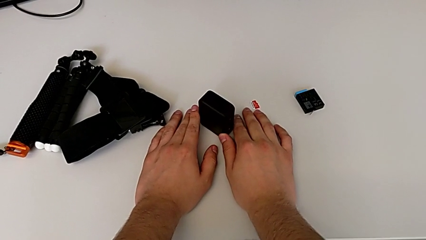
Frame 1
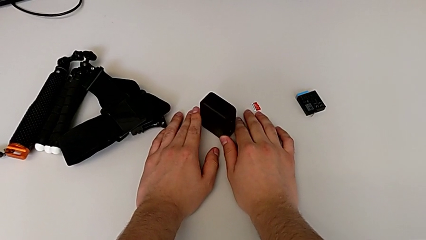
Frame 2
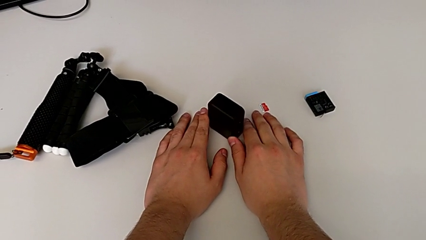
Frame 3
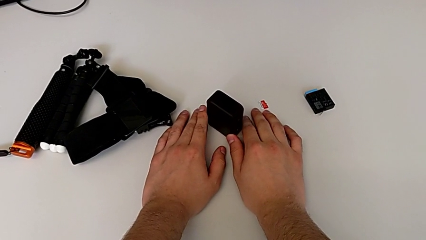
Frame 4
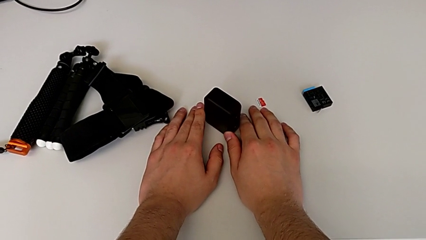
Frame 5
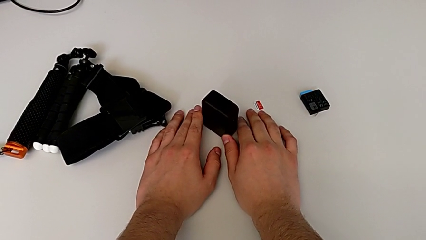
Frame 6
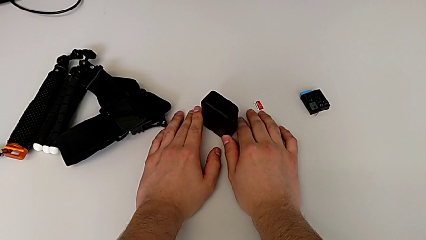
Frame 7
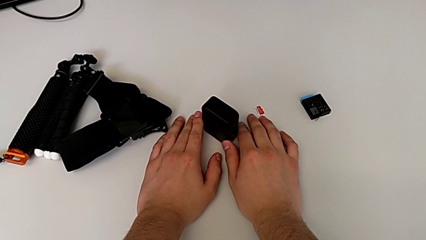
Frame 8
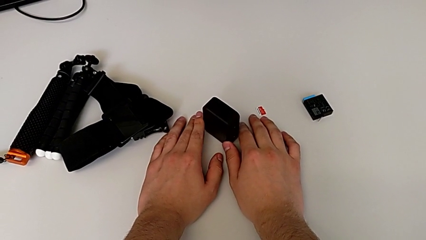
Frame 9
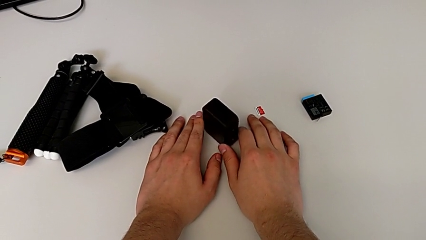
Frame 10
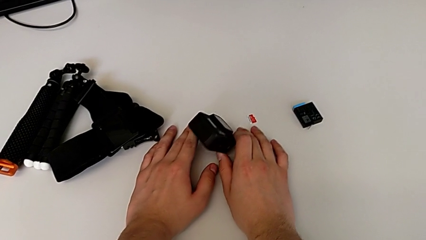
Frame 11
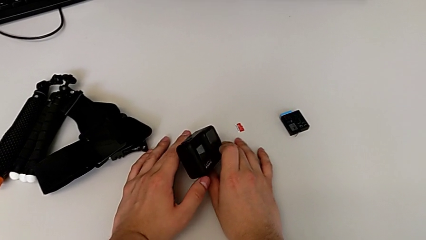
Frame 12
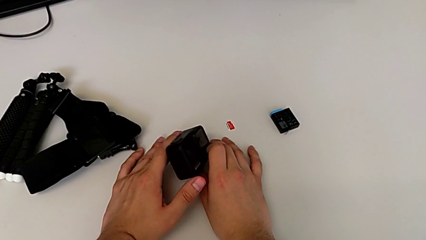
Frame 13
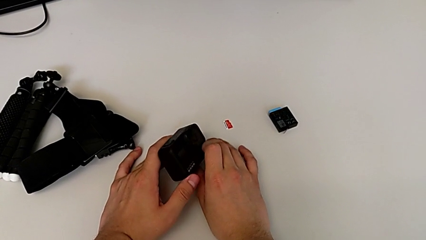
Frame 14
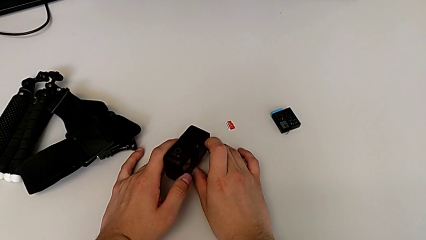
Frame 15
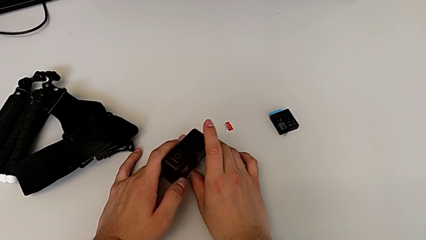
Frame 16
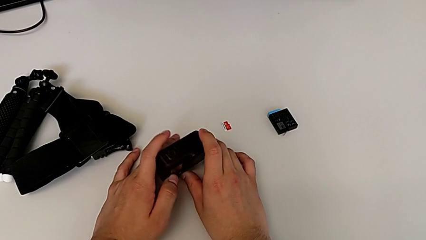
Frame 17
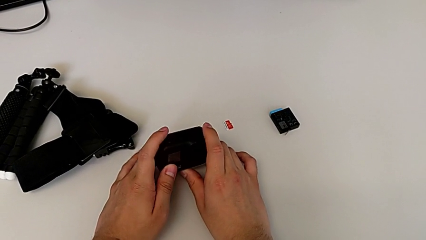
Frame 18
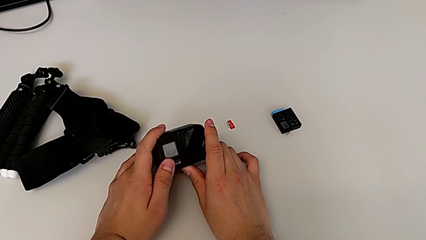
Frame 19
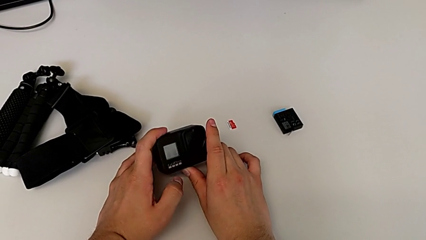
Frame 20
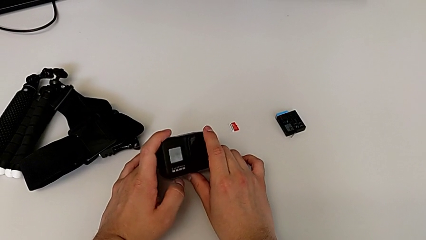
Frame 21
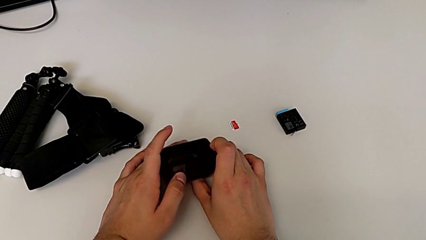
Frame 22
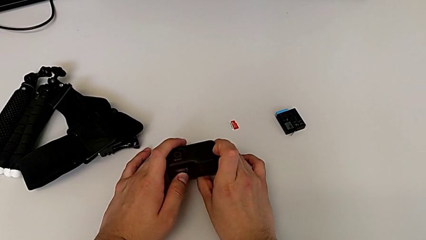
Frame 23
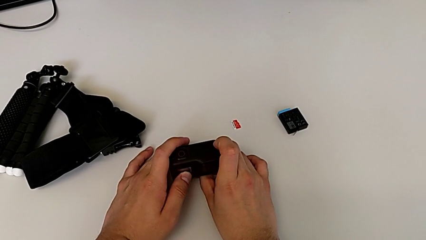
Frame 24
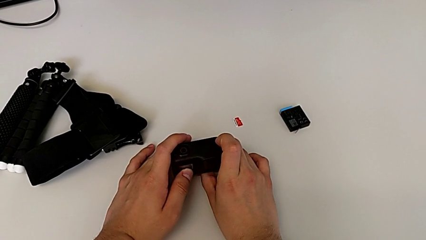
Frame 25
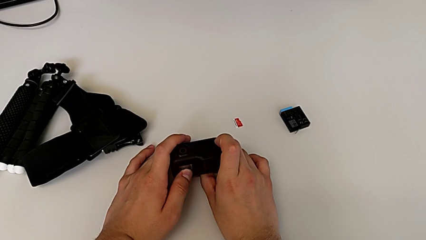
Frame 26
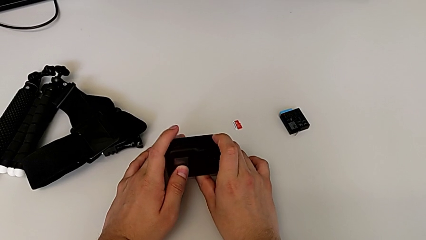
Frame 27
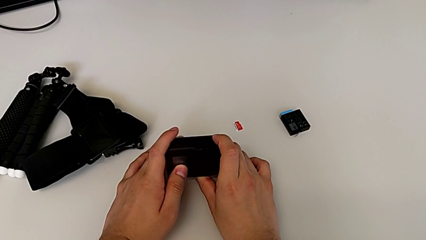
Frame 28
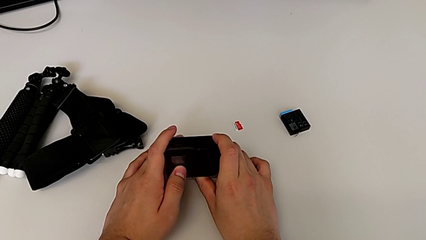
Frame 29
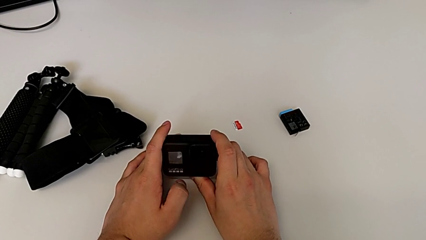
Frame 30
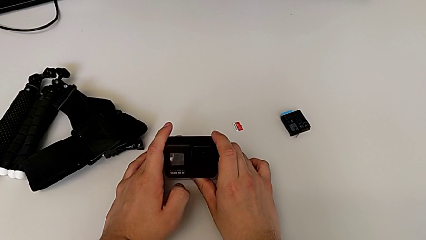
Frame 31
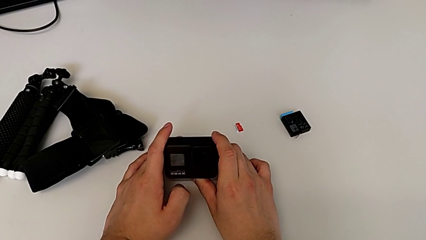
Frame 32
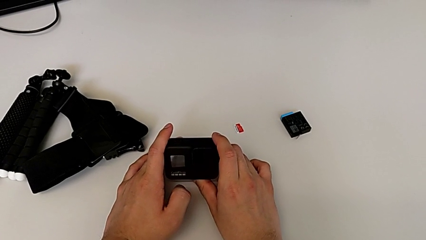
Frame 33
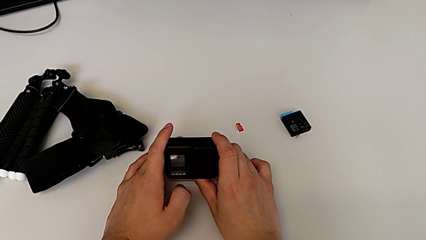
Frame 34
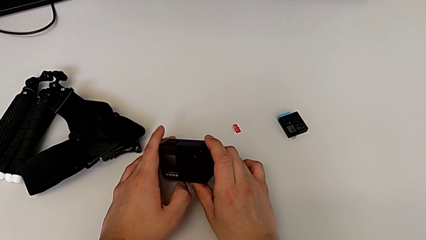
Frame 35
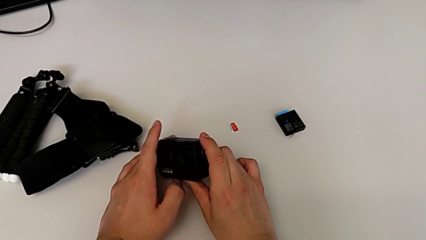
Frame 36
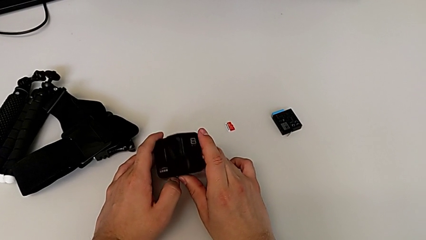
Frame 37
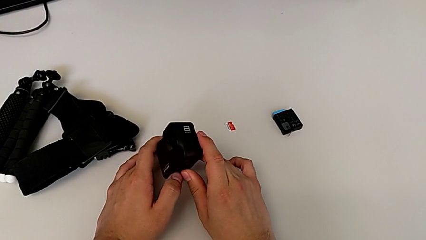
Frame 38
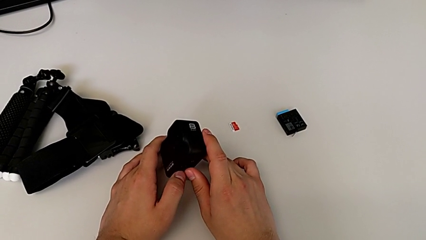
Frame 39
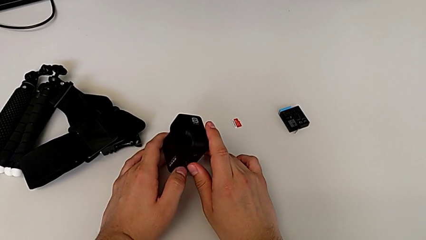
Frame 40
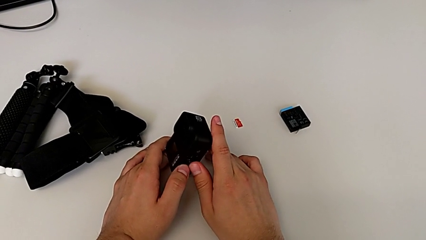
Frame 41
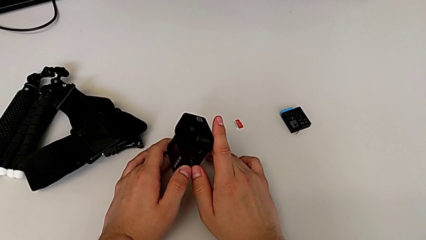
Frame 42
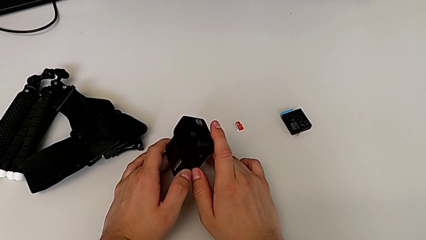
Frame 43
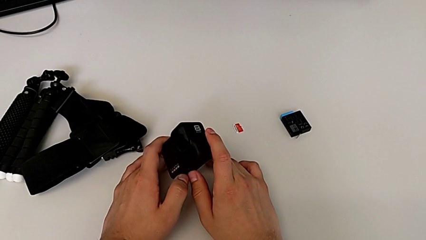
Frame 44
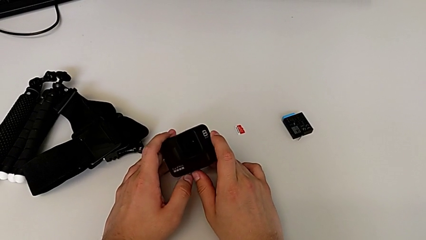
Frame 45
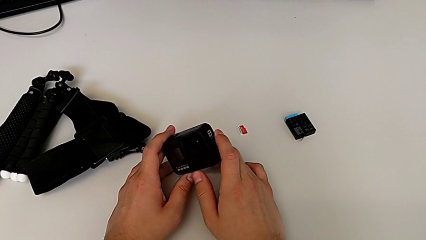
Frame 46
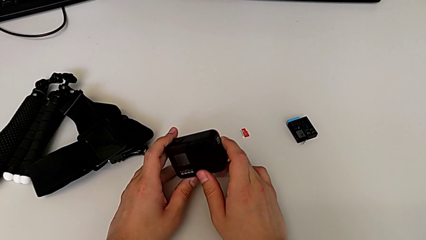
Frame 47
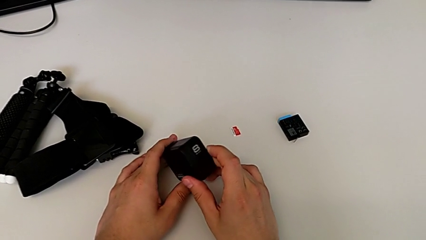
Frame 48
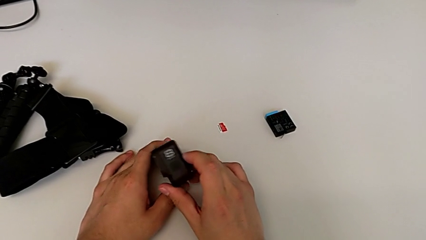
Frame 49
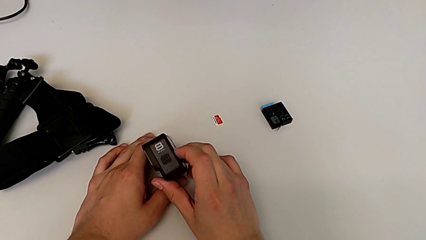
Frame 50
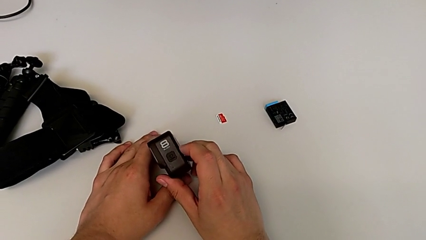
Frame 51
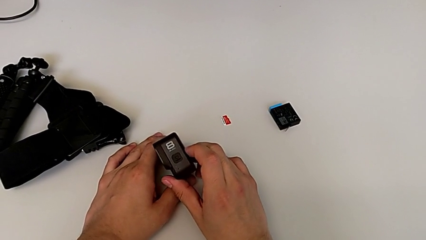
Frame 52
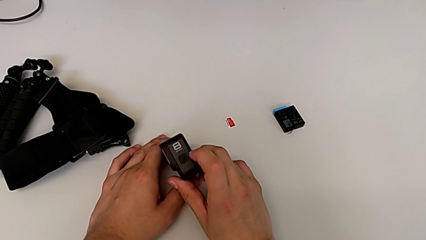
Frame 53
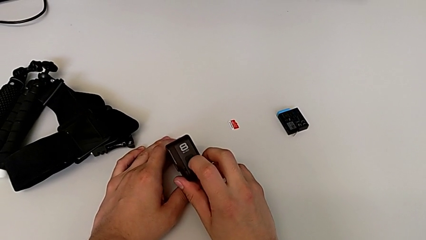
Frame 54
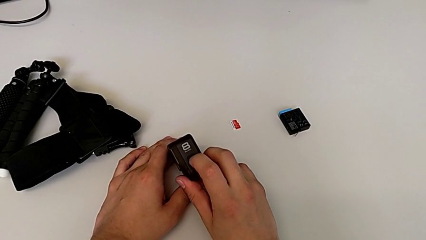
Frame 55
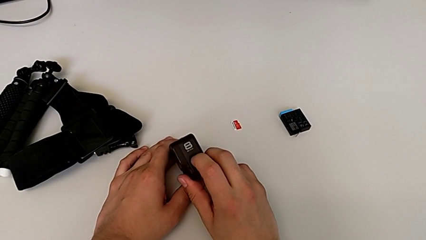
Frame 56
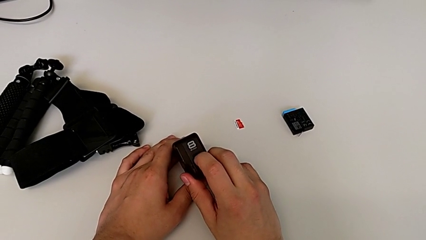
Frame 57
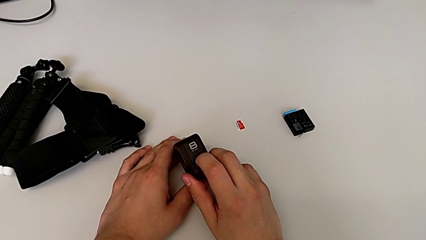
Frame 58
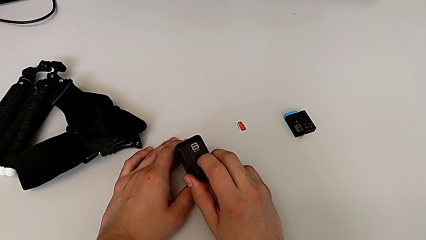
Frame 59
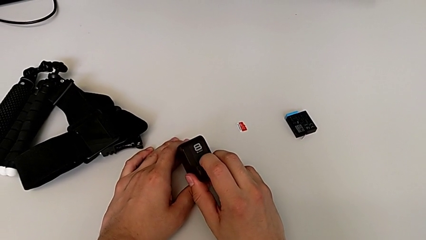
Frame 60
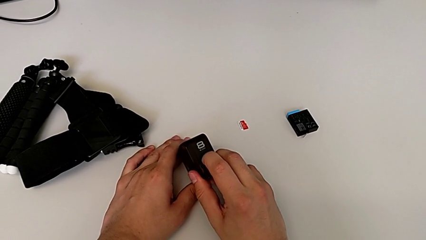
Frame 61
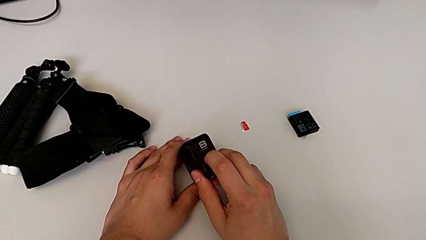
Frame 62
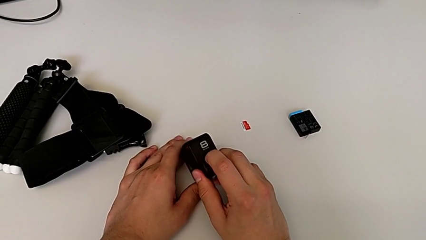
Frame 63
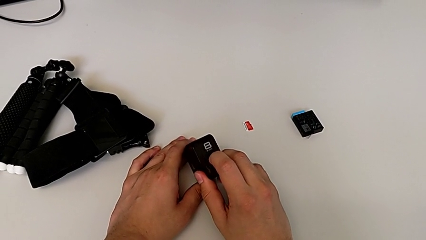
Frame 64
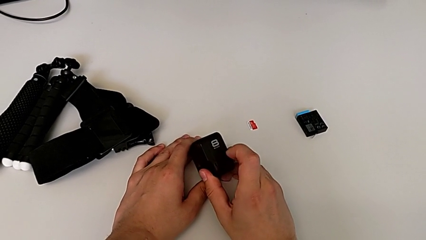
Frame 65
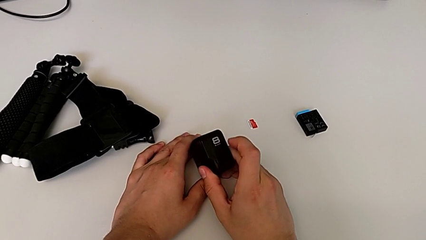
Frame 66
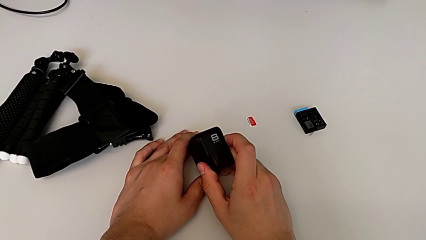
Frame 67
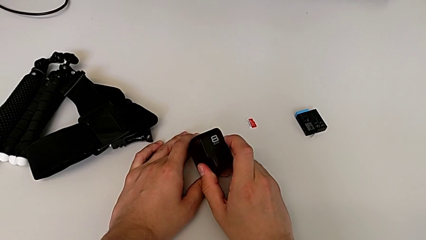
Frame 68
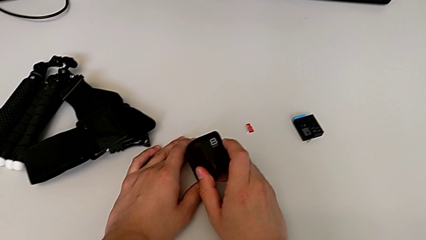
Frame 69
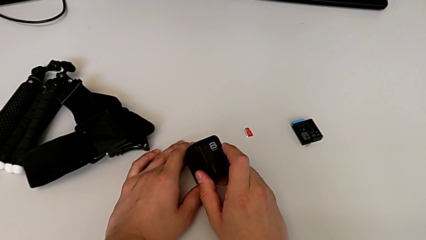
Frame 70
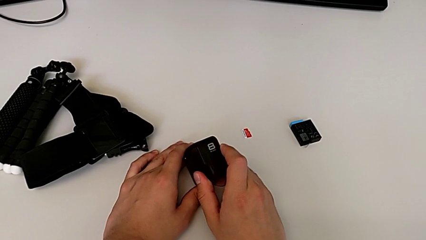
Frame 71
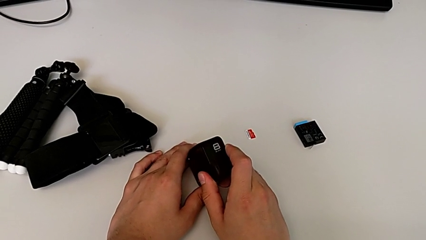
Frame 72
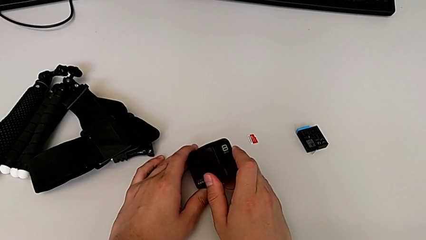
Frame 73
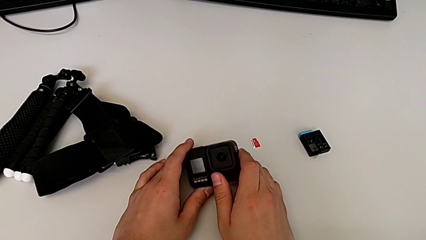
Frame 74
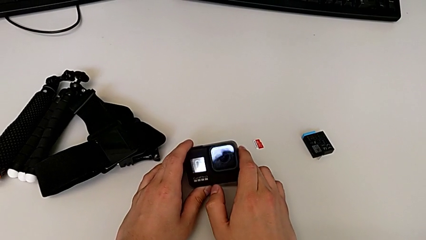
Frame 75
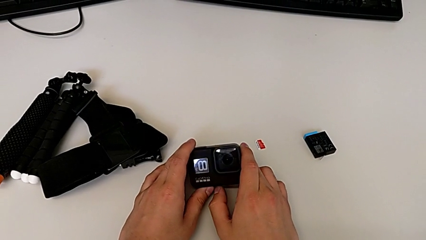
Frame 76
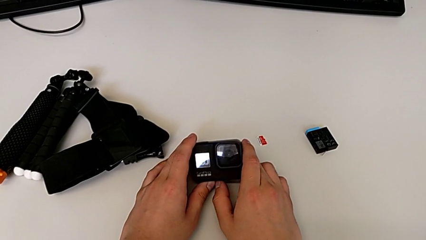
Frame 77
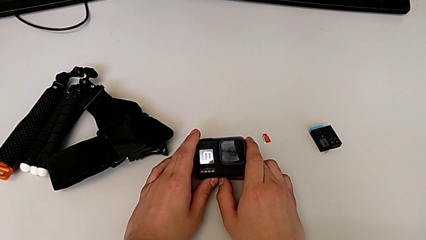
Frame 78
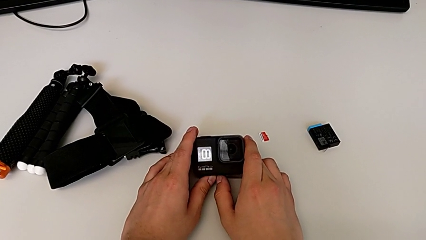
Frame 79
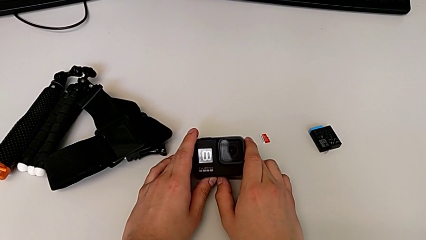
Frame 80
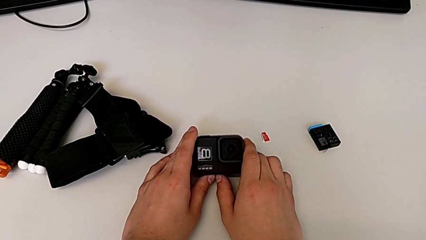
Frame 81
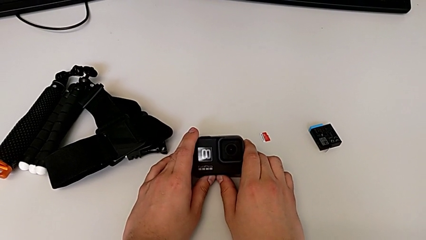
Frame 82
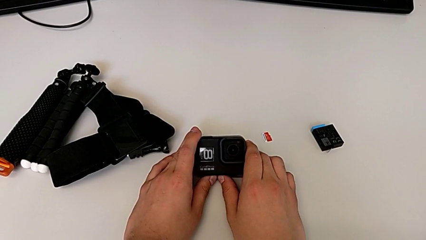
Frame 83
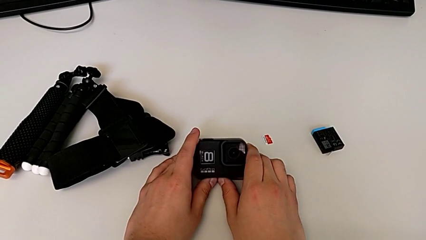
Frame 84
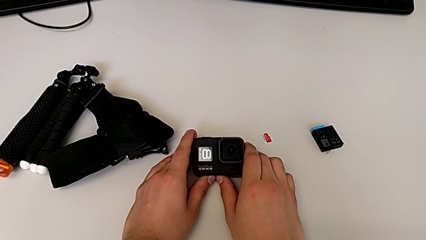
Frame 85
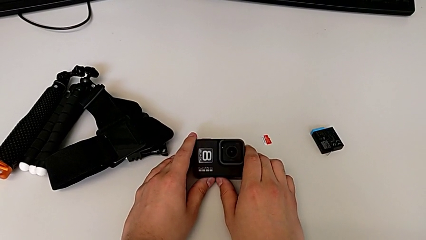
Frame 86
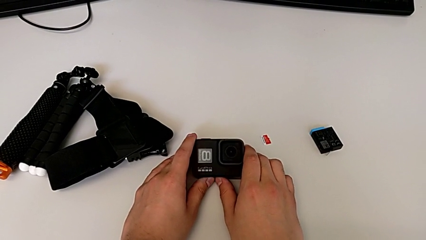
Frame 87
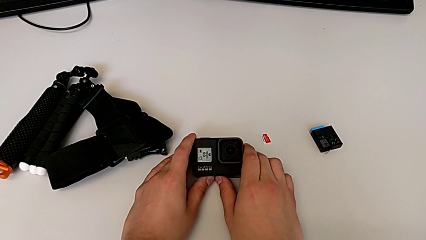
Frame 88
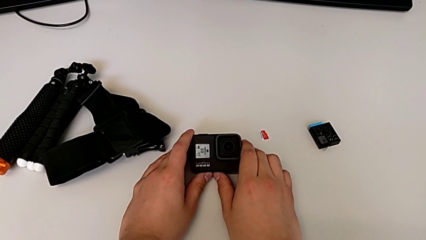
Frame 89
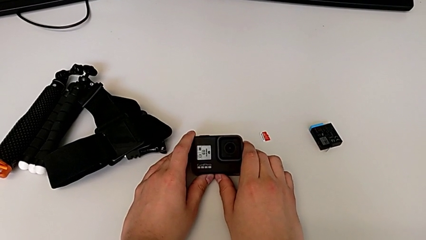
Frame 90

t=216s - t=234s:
The camera wearer is turning on the GoPro. They grab the GoPro, flip it twice, press the button and flip the GoPro.
